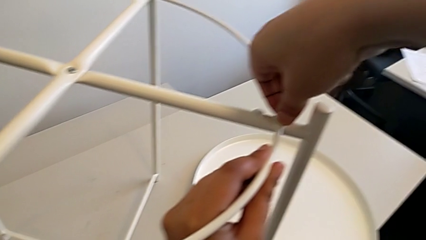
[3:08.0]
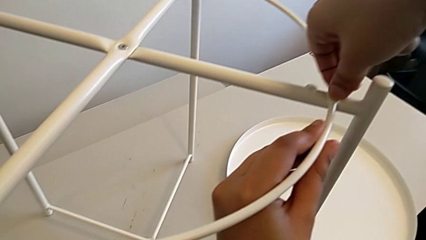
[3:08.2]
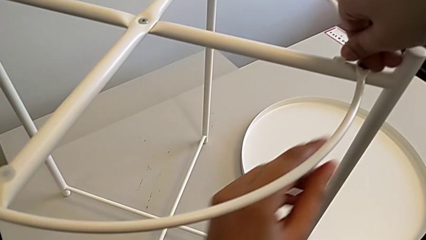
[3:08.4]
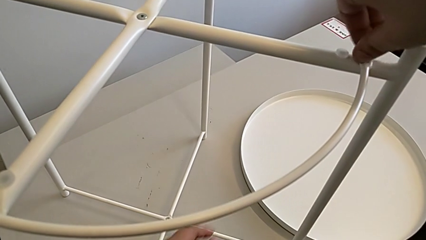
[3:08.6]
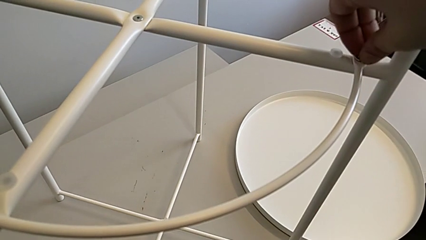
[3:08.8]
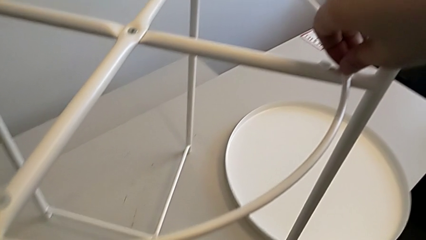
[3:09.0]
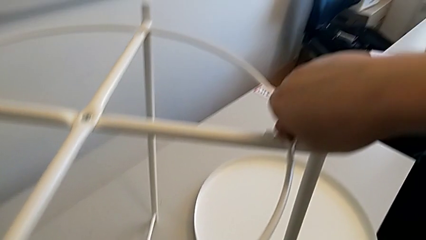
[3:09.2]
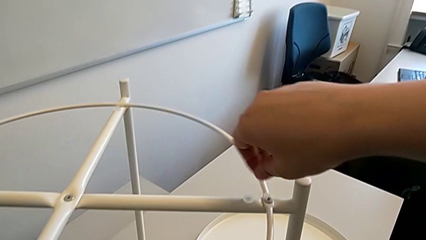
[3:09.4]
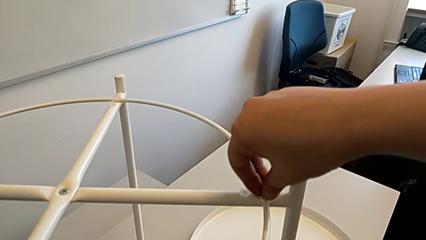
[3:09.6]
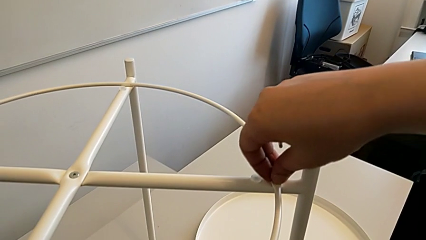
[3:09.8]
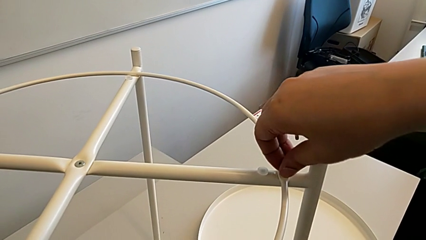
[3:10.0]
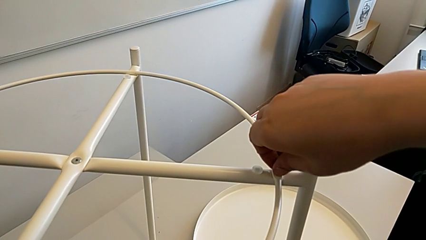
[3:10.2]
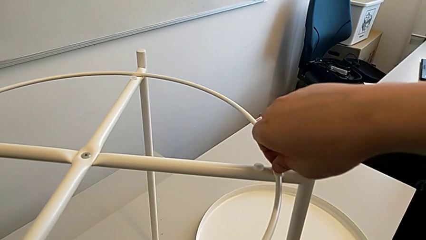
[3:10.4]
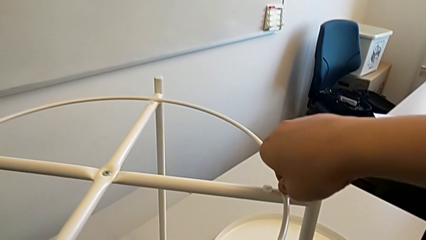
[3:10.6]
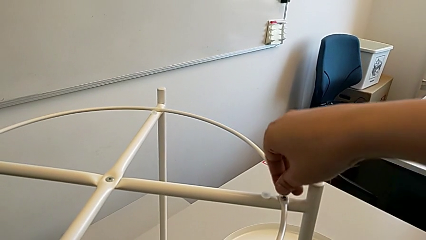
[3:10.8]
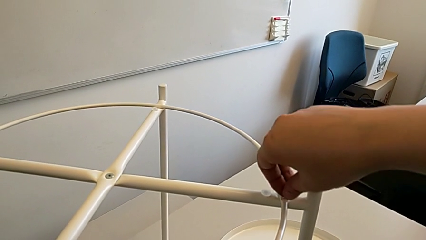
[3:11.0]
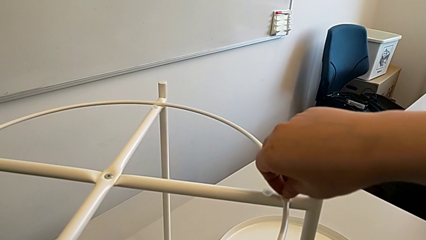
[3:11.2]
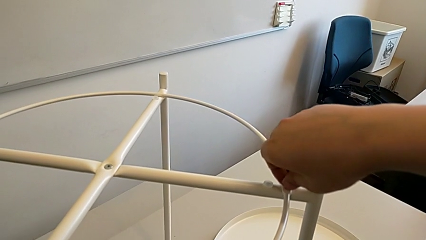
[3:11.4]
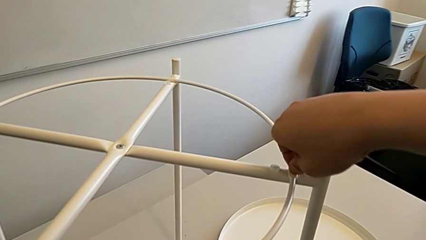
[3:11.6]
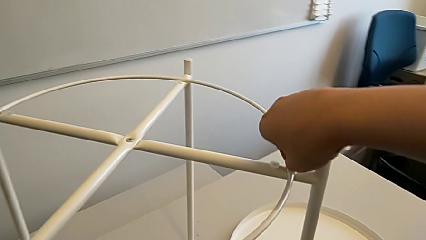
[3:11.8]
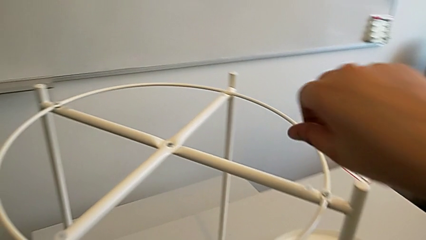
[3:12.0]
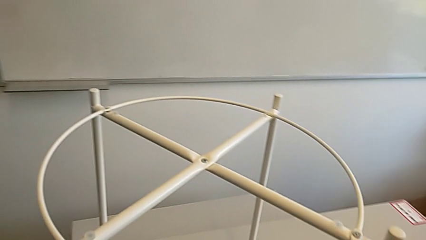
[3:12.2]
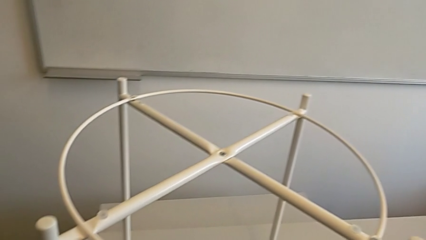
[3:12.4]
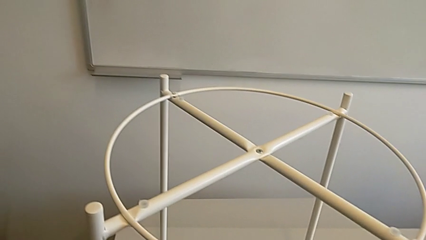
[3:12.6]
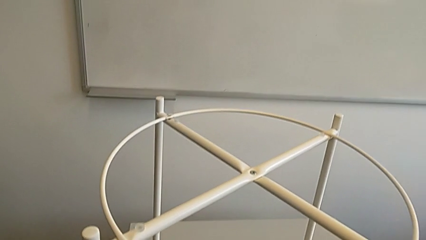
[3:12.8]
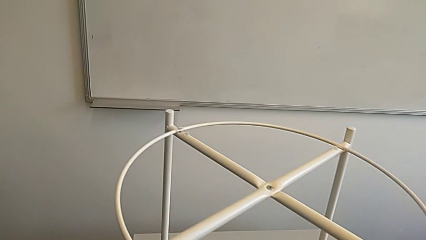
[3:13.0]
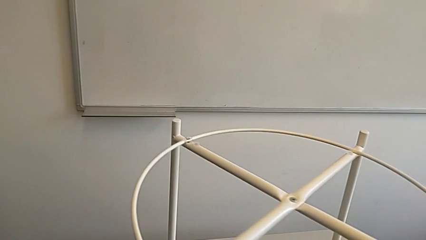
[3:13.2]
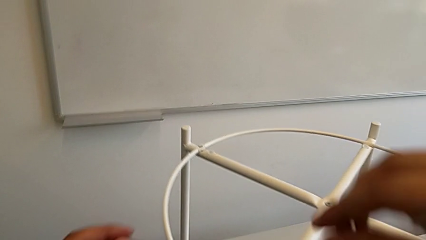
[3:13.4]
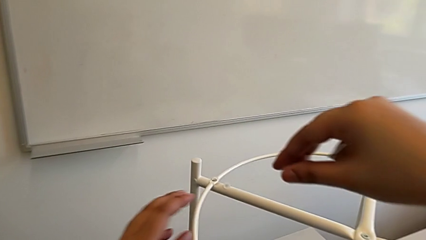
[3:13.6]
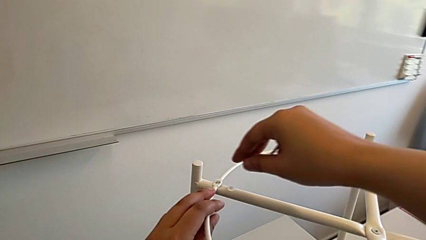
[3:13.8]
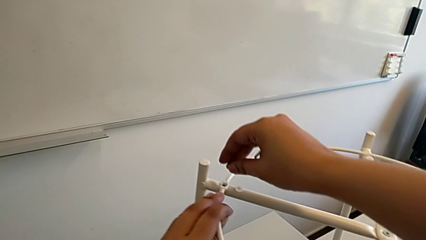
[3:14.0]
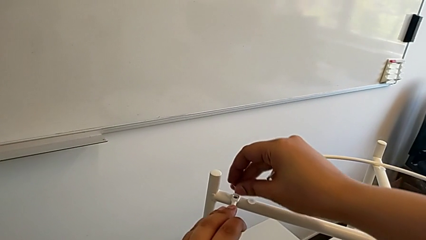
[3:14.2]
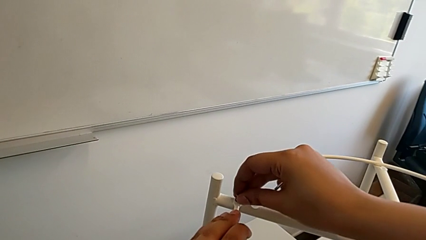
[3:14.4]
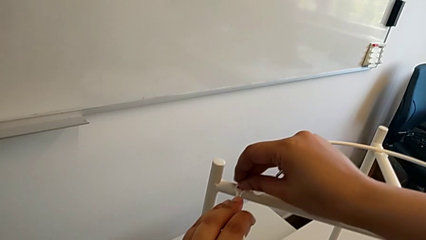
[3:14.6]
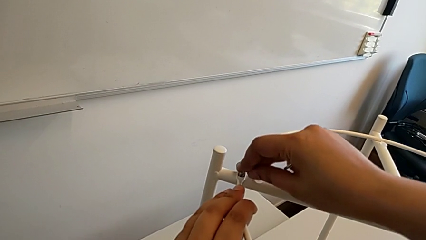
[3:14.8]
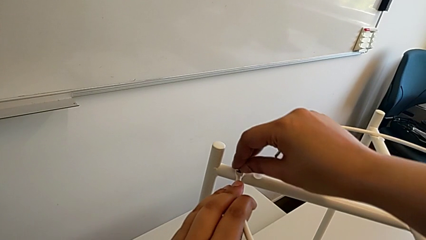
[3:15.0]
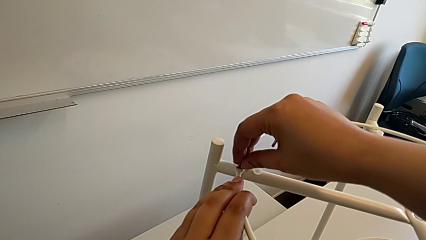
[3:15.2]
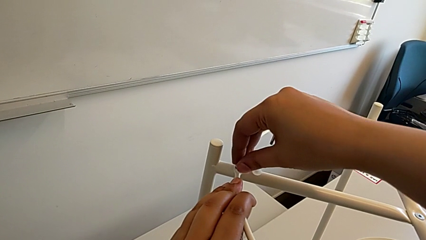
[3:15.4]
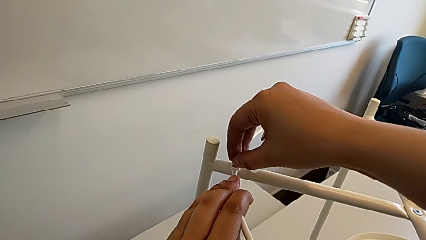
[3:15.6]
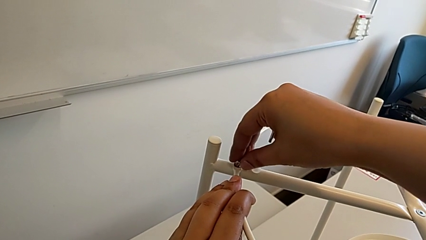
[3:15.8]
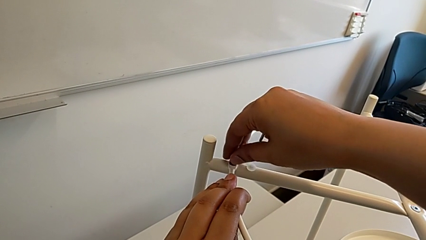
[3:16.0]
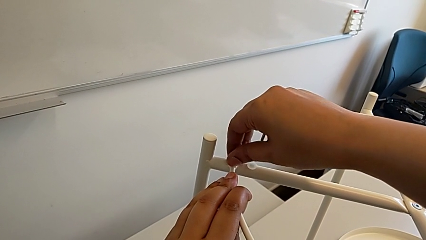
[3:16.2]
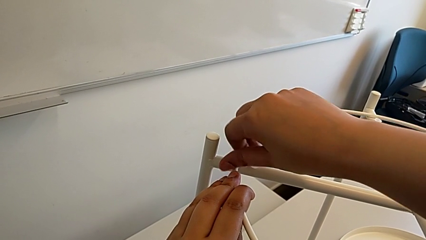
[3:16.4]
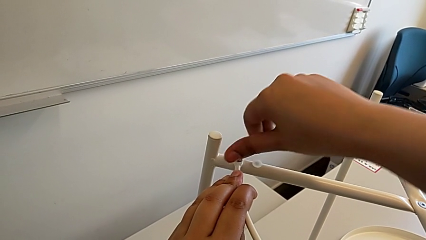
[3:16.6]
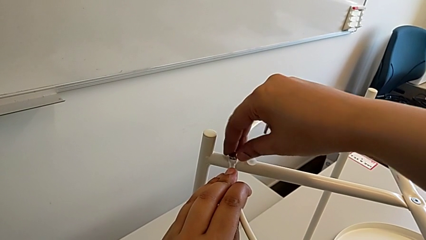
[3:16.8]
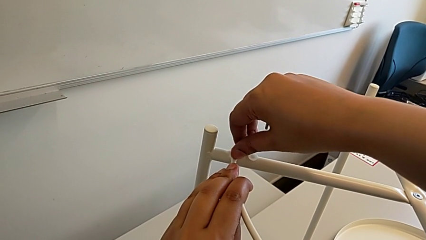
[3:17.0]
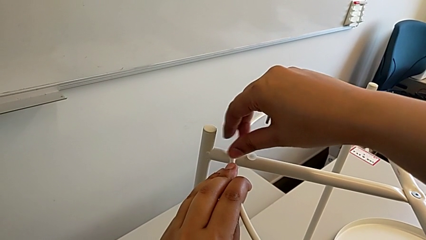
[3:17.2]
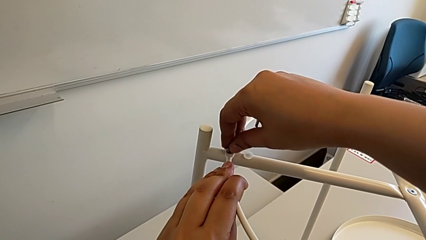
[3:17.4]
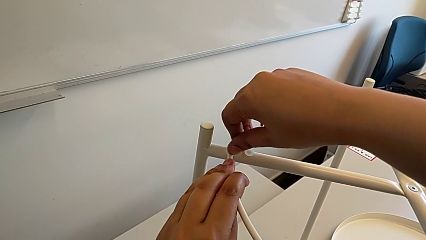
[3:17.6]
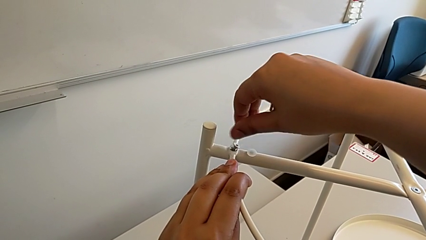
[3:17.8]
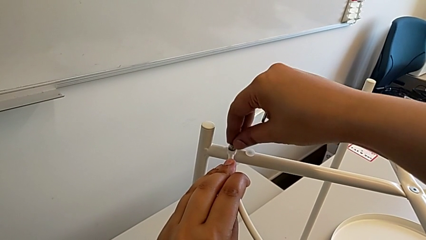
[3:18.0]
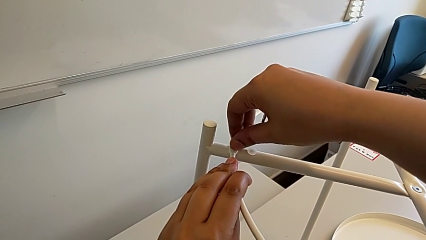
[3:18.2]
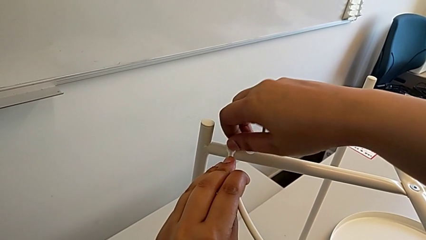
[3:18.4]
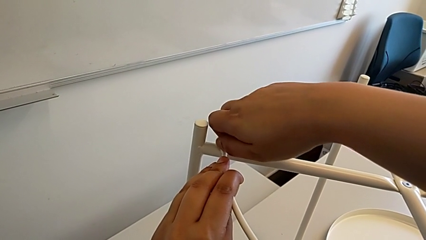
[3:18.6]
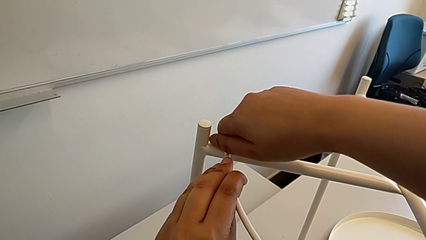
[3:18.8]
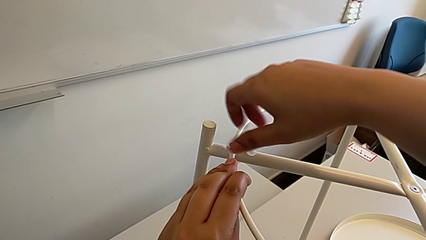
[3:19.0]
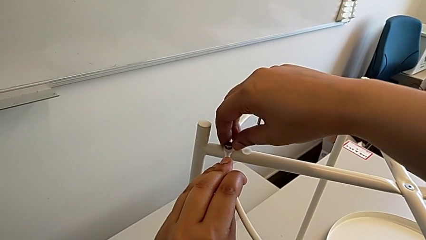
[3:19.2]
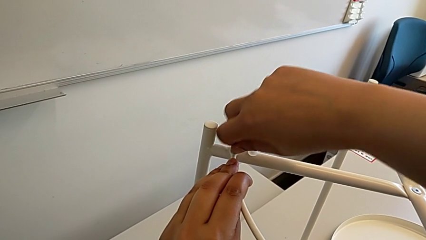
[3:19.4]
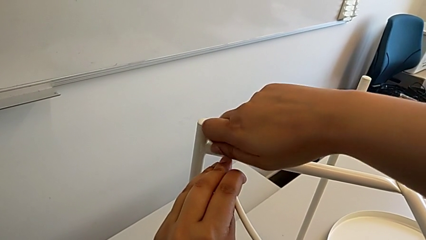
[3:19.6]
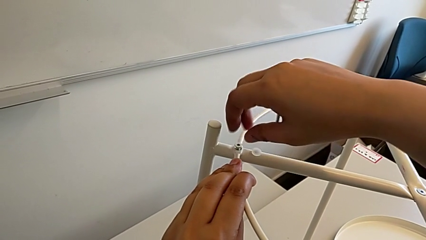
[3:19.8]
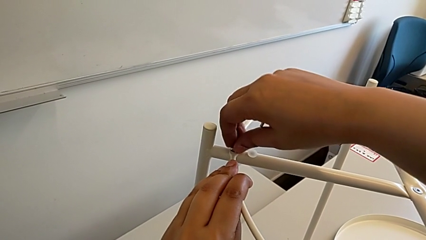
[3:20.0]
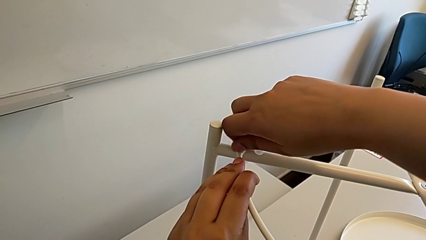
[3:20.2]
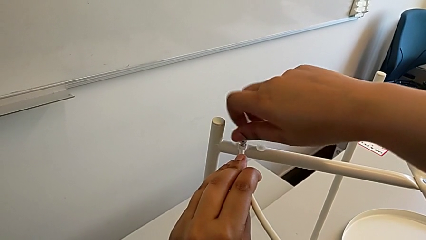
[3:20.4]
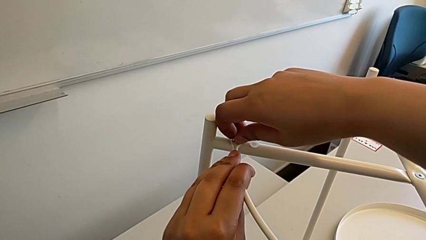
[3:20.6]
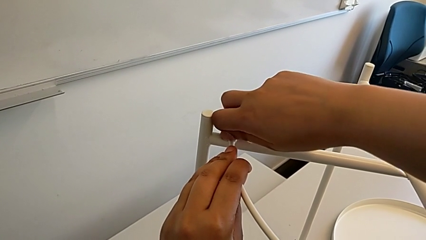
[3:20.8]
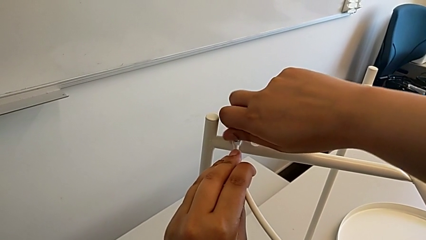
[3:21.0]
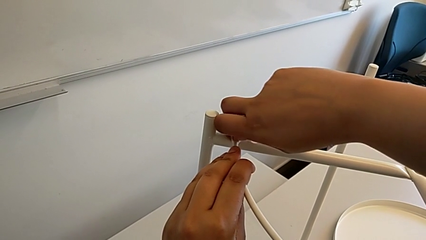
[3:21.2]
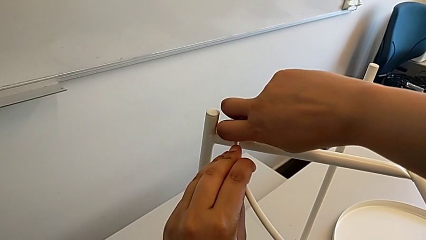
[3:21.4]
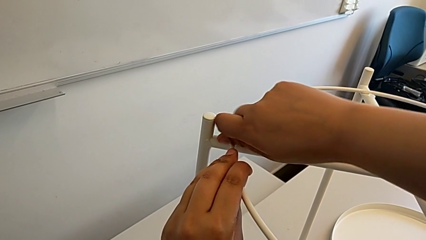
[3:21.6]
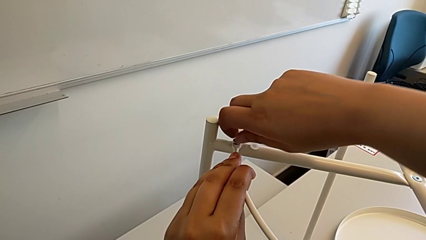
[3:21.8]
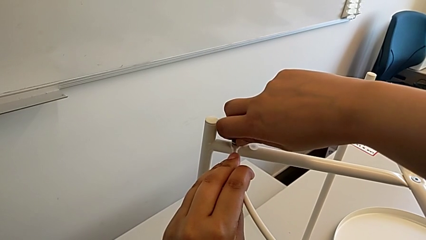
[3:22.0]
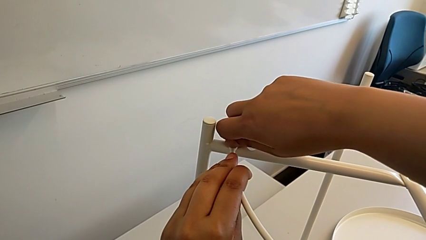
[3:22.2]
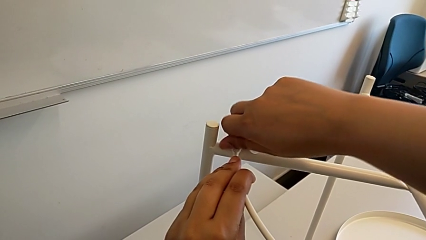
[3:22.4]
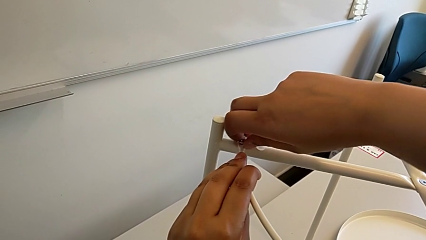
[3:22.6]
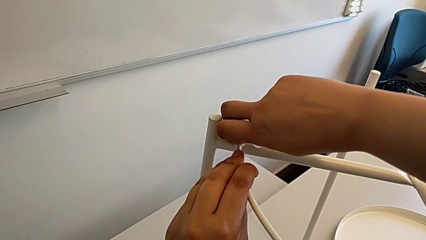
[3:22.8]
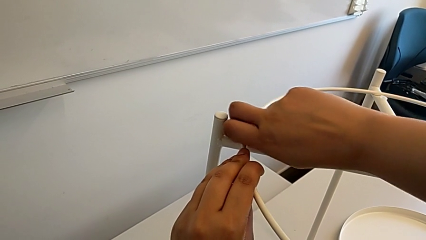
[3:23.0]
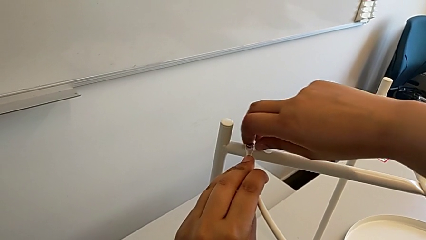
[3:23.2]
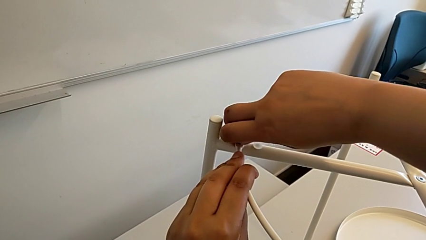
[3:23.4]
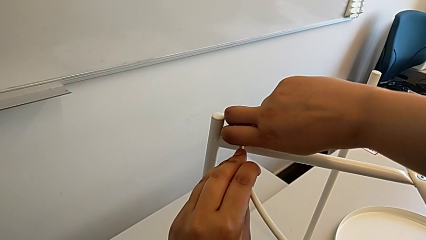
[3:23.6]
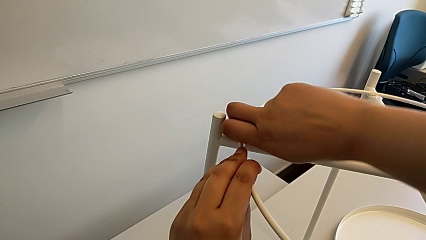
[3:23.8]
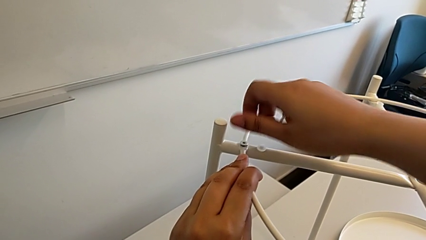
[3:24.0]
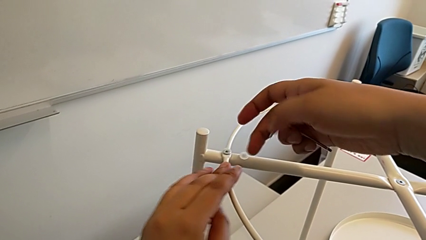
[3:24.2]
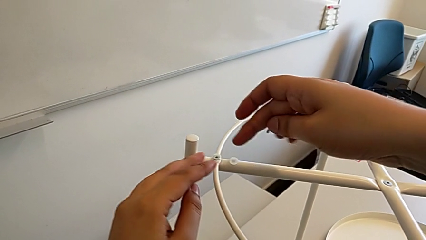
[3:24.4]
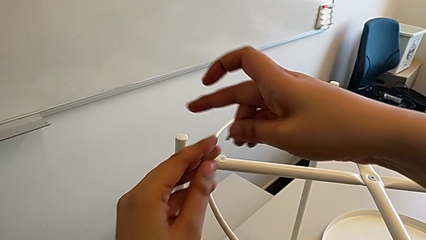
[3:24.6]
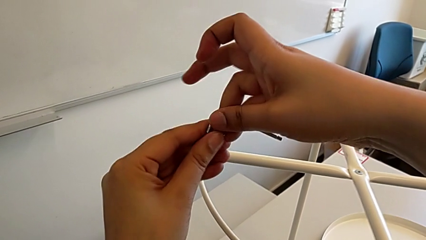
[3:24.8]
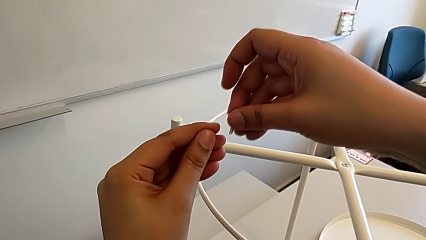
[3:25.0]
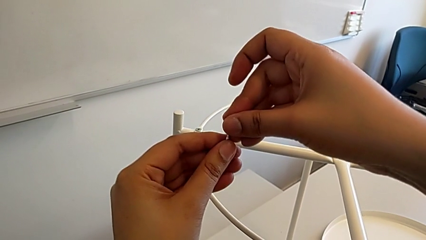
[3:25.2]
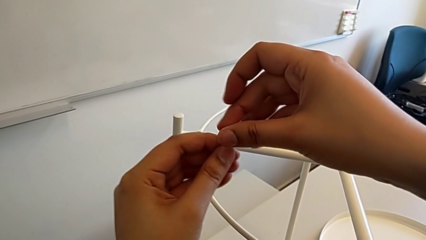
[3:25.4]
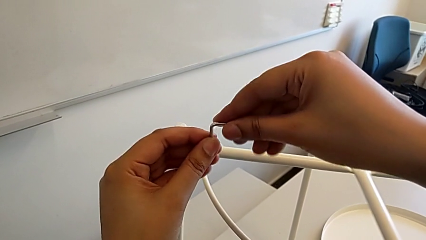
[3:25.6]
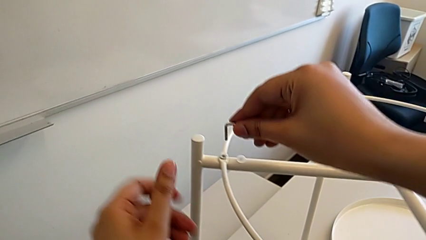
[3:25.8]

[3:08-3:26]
The camera wearer is placing the circle on the base. They screw the hex socket head twice, grab it, insert the second hex socket head, screw it, screw the hex socket head and grab the Allen wrench.
